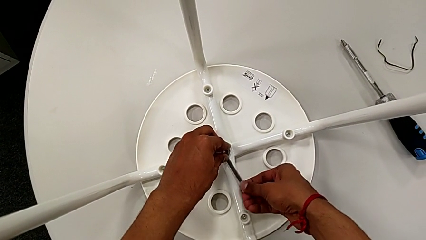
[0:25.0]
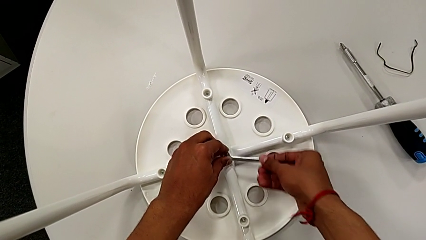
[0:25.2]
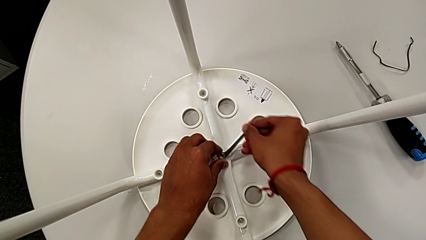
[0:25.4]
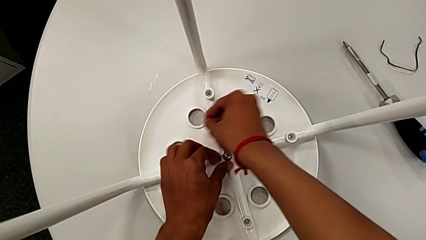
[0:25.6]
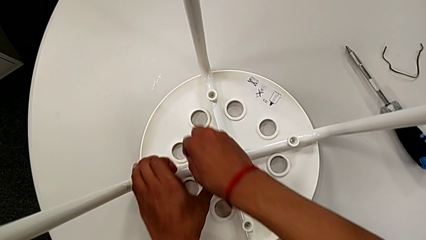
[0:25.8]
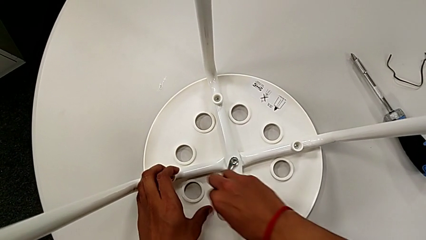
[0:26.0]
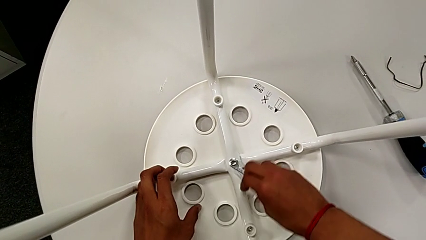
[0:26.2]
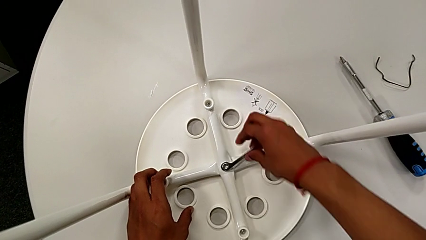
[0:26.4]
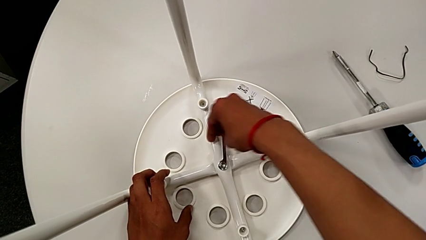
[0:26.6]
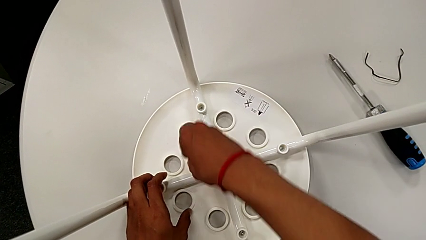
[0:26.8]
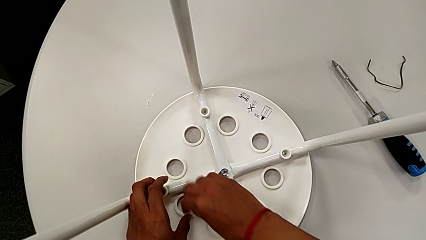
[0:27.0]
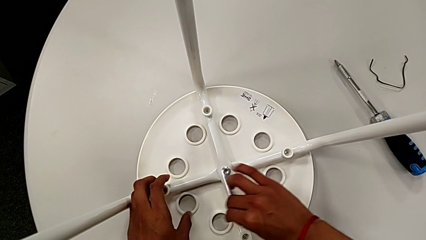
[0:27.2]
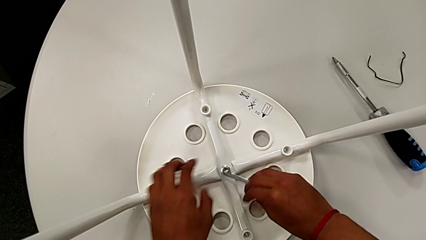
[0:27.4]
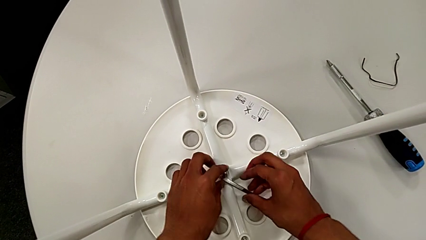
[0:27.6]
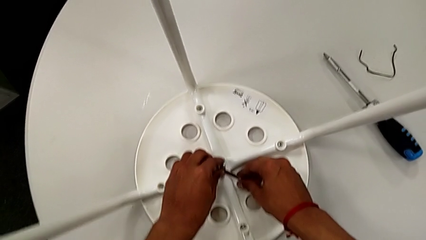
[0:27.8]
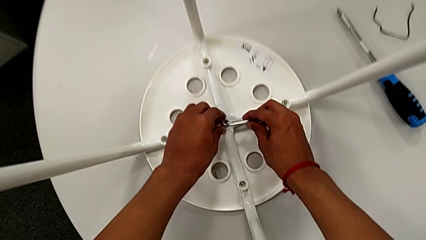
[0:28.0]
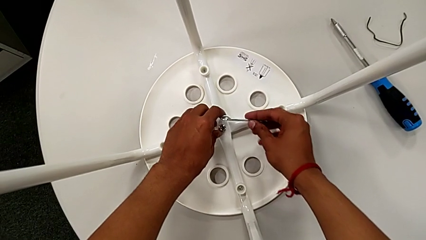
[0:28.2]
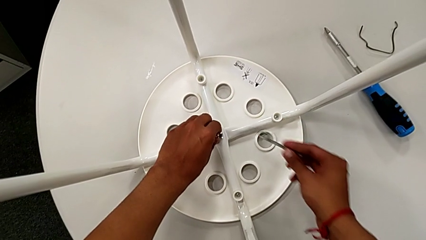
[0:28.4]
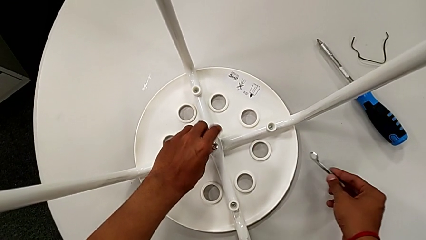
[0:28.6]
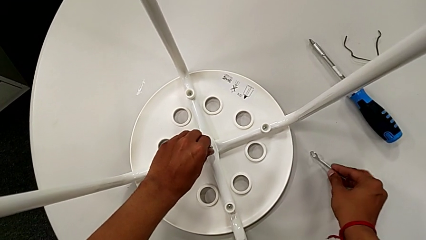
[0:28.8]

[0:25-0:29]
The camera wearer is unscrewing the middle hex nut from the bolt. They unscrew the middle hex nut, disassemble the little hexagonal wrench and unscrew the middle hex nut.

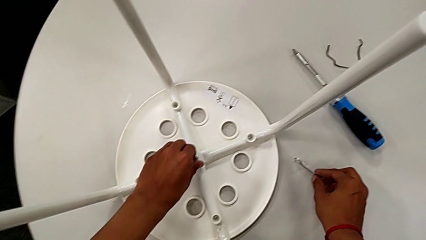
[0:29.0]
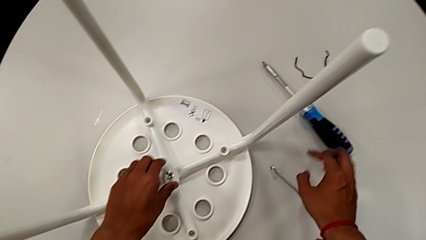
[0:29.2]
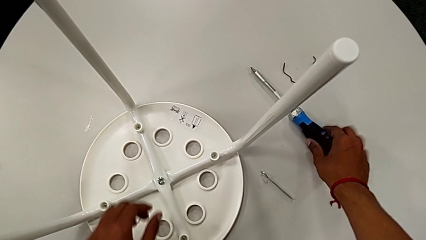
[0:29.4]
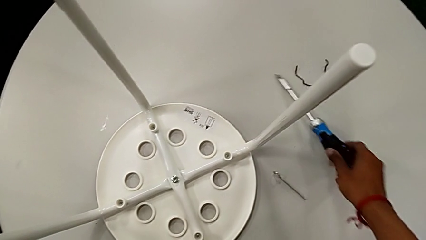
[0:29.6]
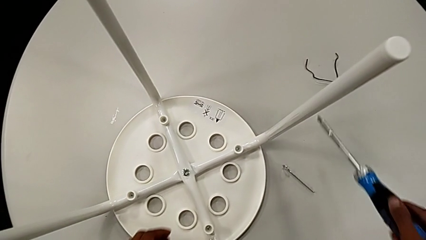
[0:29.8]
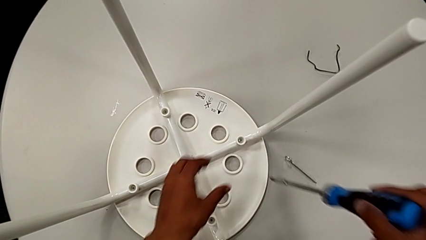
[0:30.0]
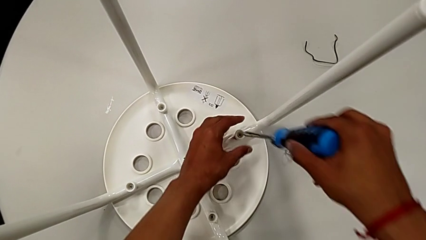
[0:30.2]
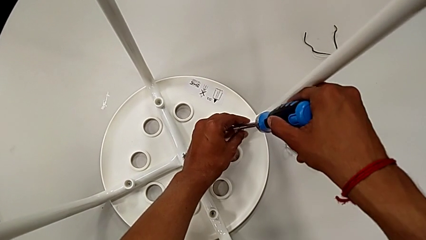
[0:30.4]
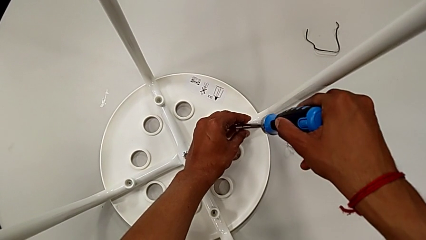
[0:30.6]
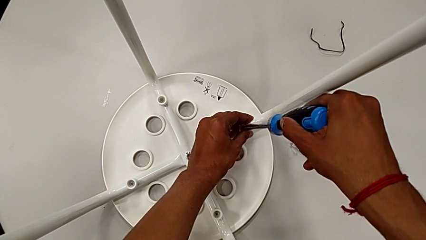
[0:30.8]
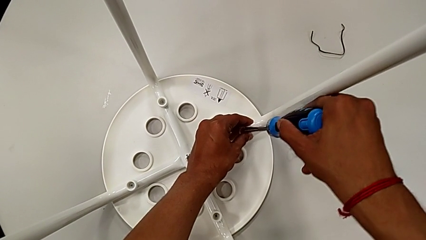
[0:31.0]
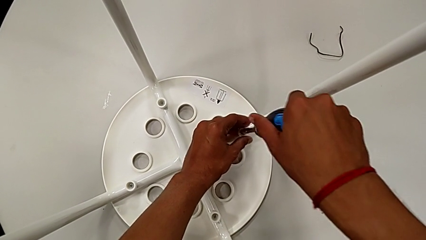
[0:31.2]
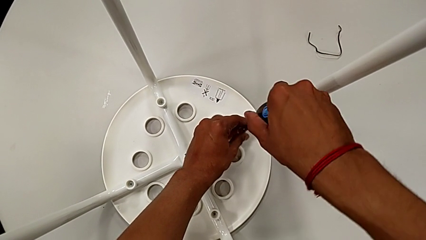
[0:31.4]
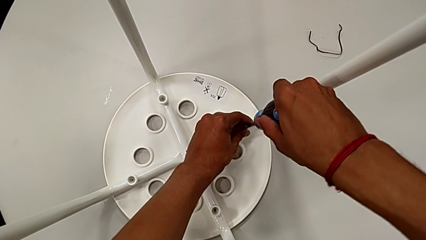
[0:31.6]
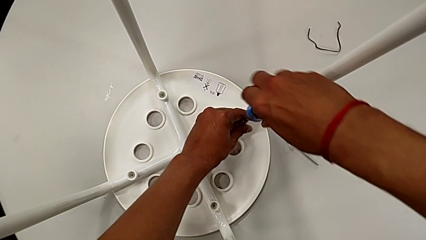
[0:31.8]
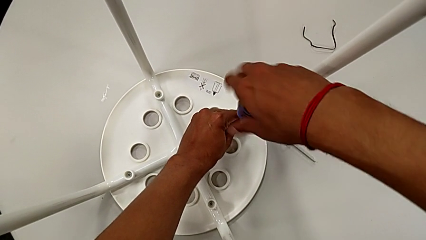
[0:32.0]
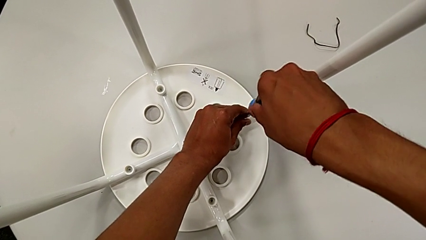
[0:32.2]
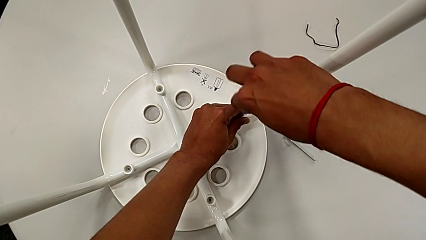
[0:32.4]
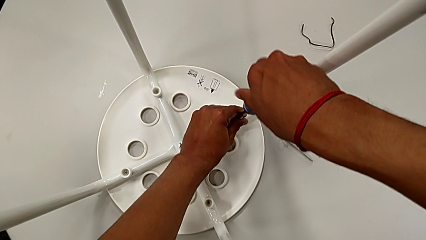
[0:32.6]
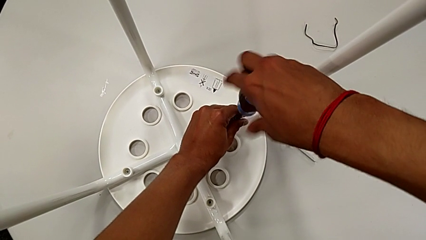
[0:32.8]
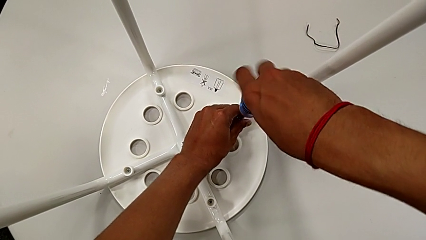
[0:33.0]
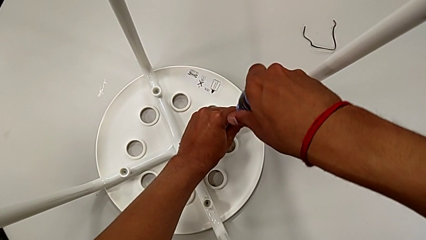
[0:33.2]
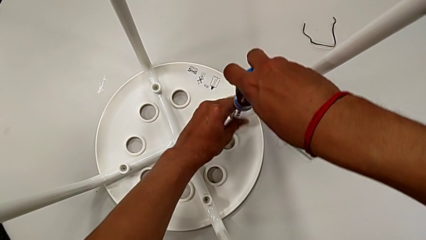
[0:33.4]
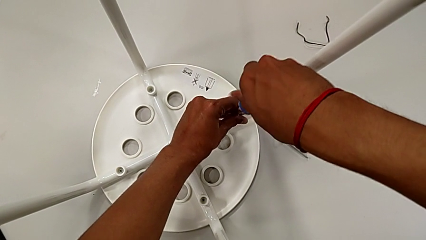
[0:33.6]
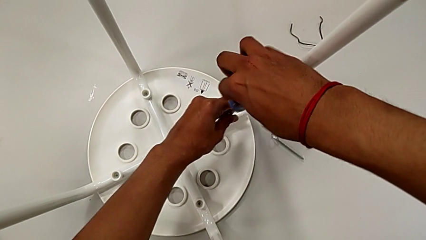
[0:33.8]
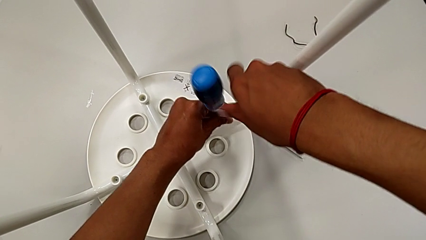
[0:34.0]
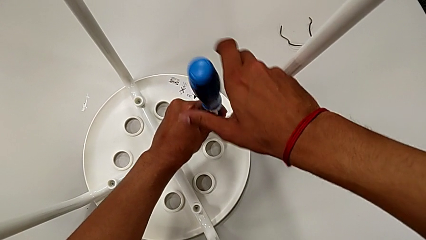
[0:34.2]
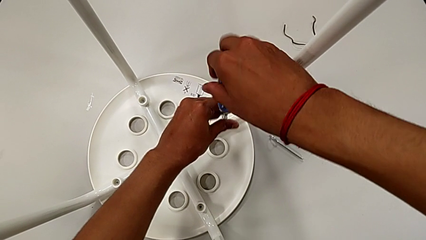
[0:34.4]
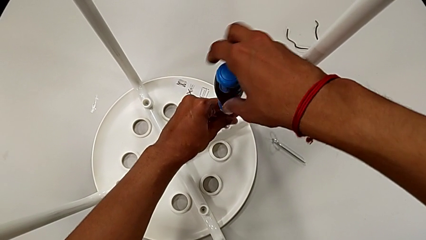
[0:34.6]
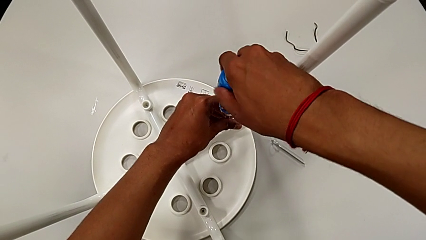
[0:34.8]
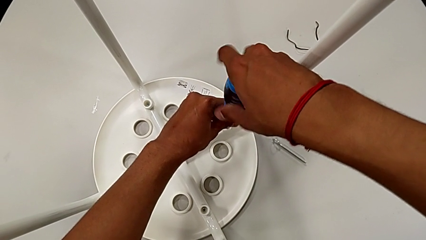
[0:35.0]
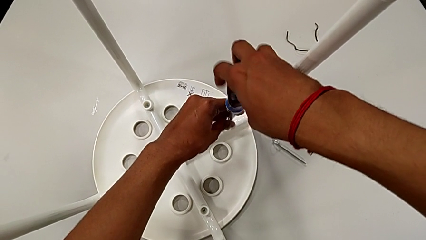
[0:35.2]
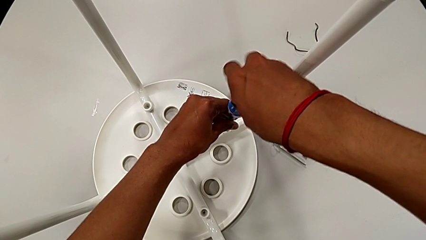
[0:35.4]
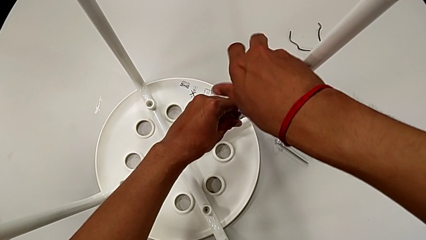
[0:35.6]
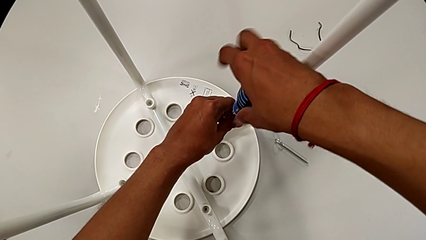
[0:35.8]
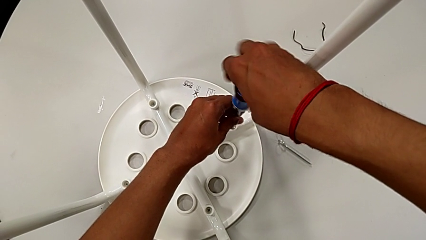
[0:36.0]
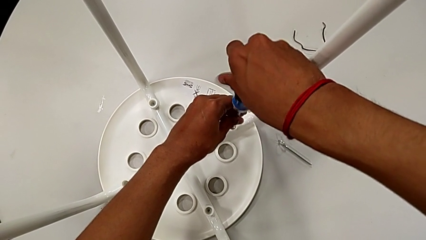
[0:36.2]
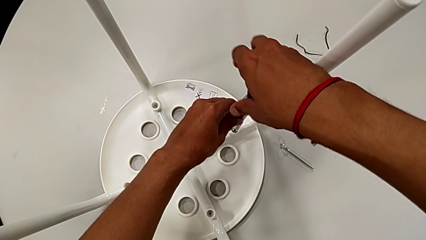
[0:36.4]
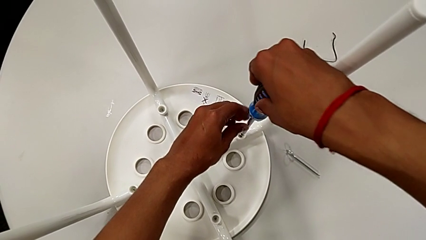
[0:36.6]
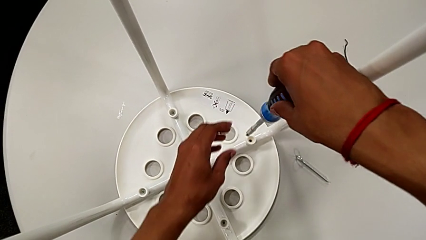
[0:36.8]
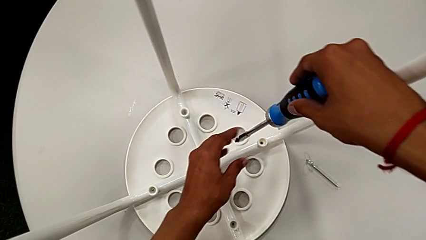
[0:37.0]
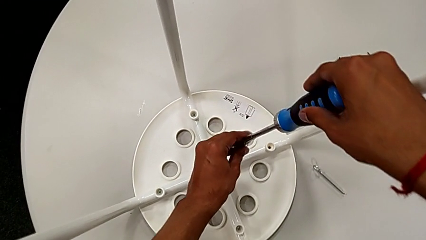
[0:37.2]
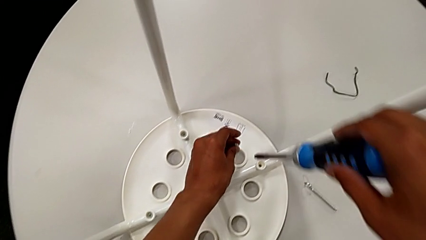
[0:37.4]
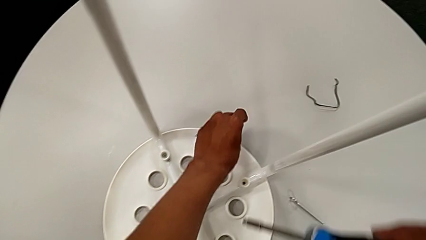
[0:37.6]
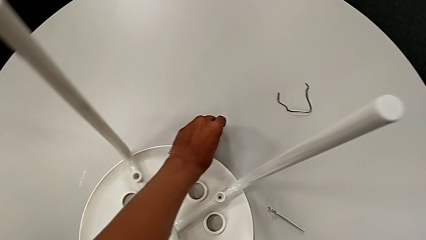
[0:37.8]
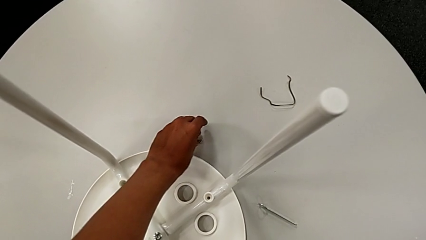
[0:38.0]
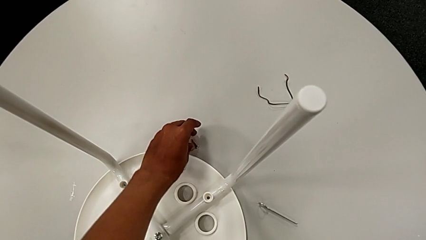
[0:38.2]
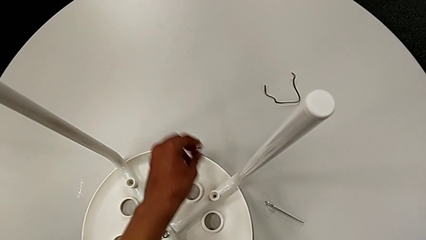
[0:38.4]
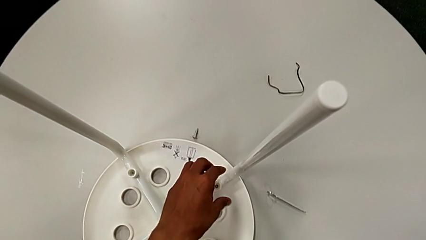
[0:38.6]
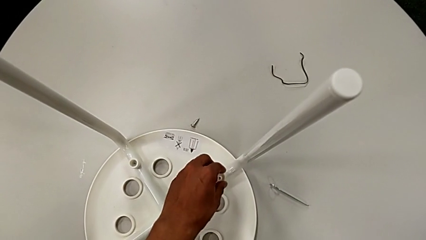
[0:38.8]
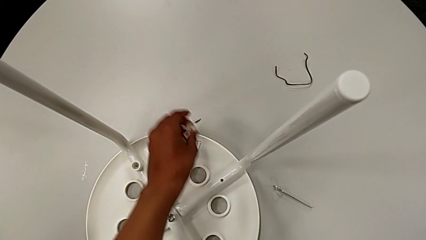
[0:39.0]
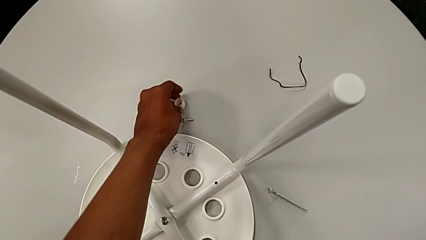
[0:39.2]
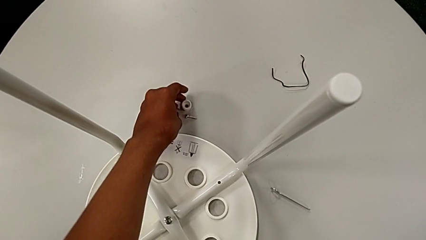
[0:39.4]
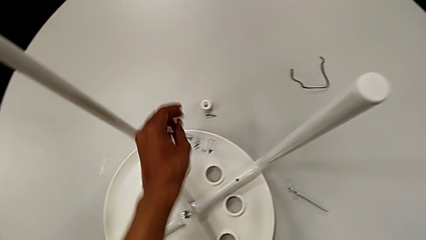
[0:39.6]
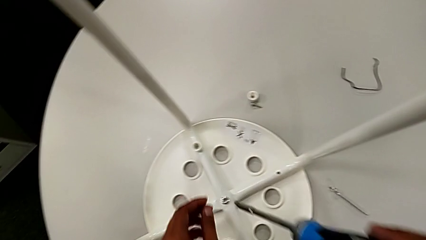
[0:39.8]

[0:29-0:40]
The camera wearer unscrews the first screw of the legs. They place the little hexagonal wrench, grab the blue screwdriver, lift it, insert it, unscrew the first screw, lift it, grab it and place it. They approach the first washer, grab it, place it and approach the second screw.

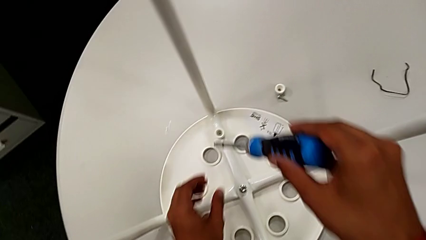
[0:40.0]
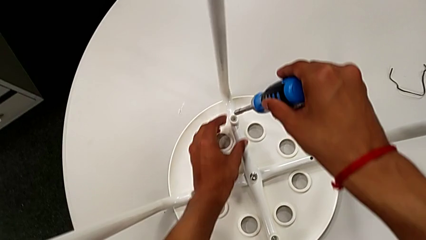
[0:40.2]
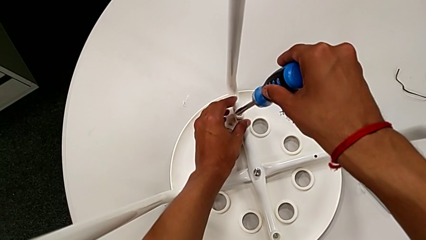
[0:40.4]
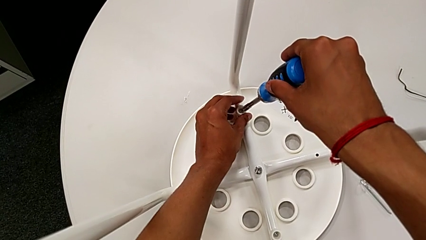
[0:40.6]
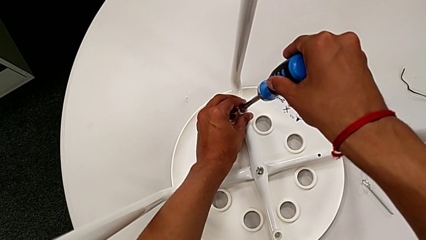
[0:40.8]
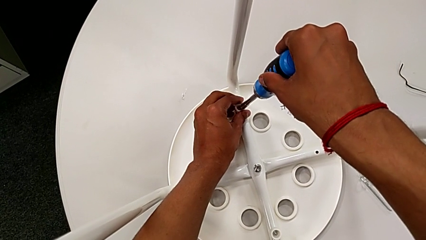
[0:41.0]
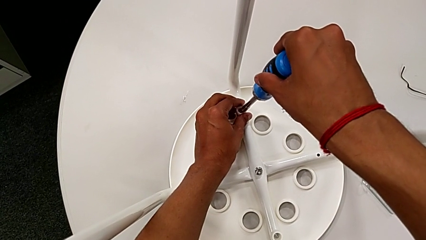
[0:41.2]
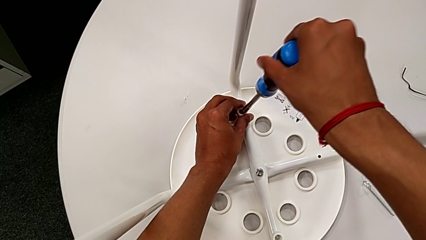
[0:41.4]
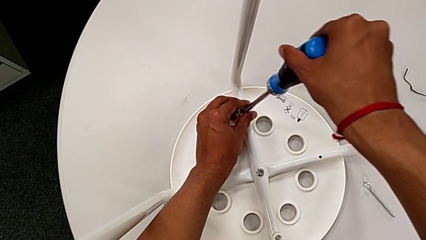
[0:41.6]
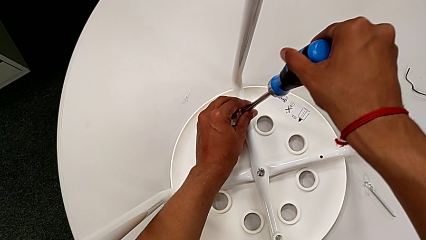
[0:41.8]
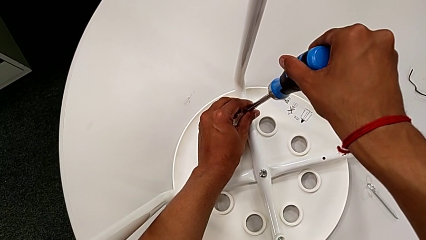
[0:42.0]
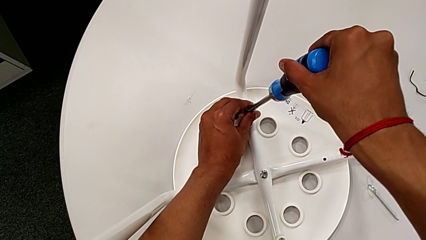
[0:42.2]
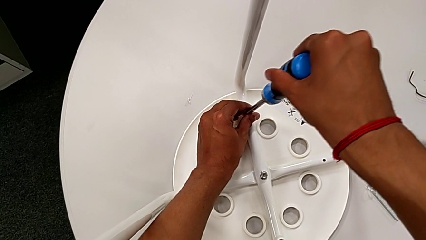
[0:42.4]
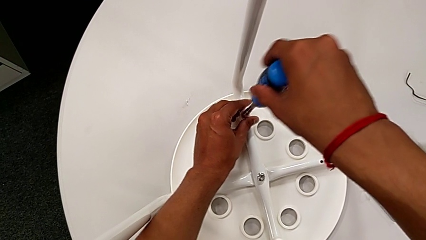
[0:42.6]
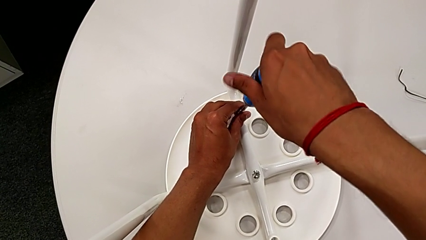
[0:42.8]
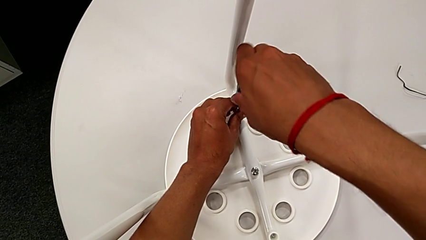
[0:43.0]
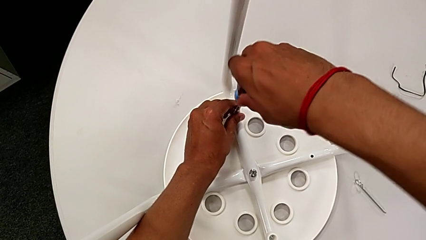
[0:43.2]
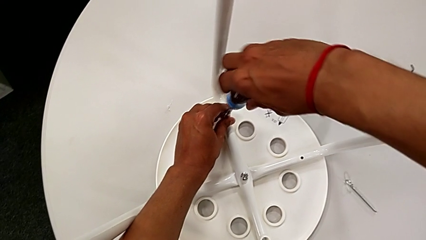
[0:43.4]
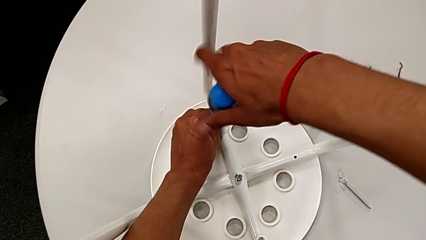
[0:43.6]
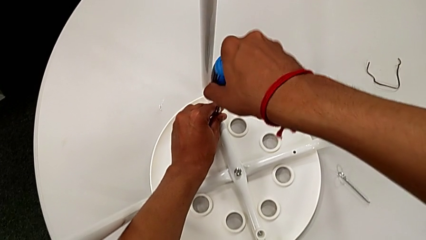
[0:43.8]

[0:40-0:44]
The camera wearer is unscrewing the second screw on the leg of the chair. They insert the blue screwdriver and begin to unscrew the second screw.
